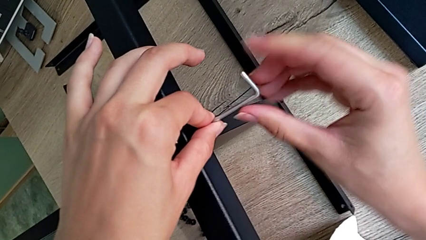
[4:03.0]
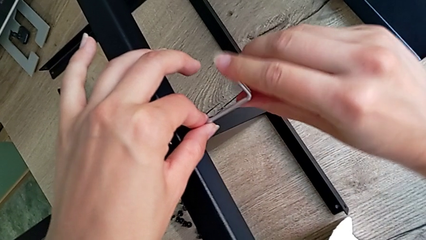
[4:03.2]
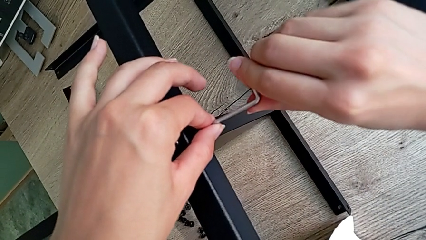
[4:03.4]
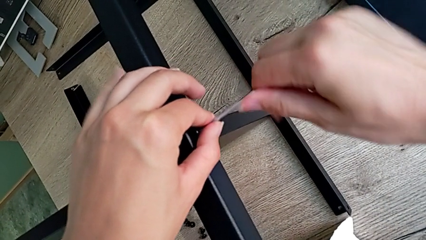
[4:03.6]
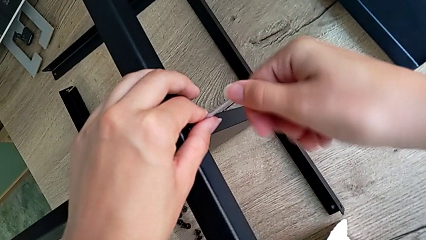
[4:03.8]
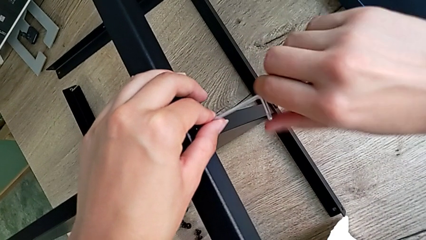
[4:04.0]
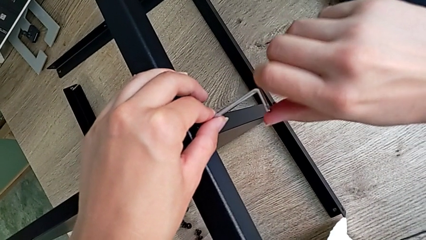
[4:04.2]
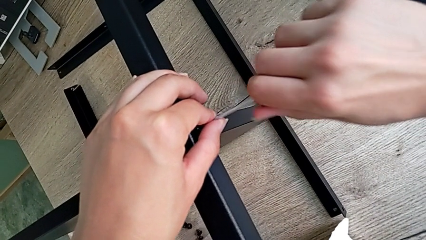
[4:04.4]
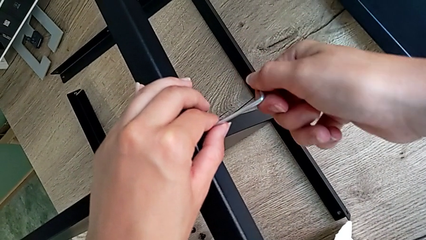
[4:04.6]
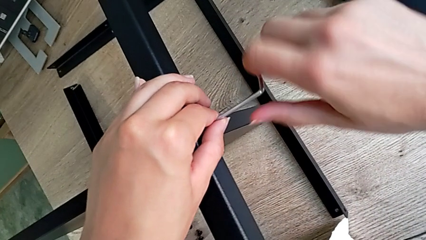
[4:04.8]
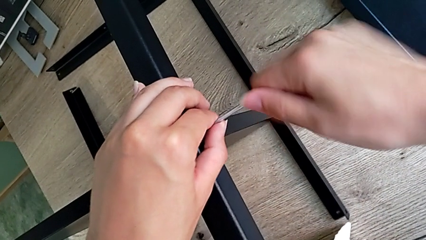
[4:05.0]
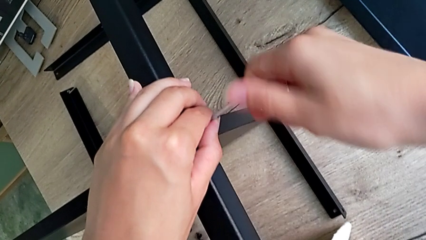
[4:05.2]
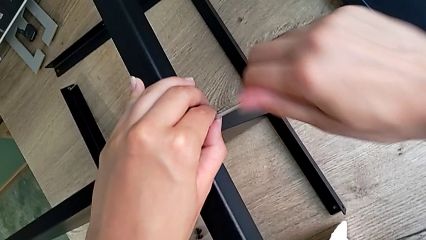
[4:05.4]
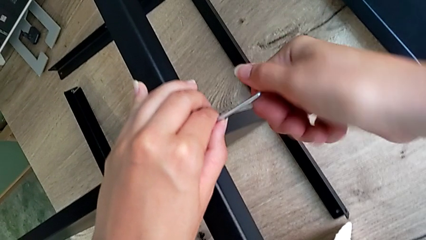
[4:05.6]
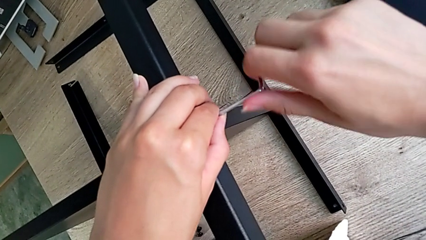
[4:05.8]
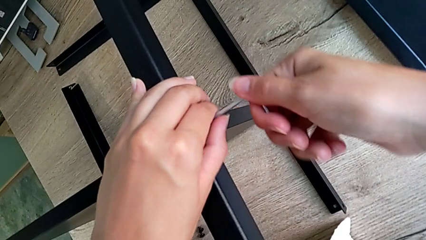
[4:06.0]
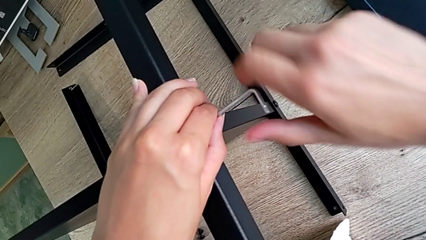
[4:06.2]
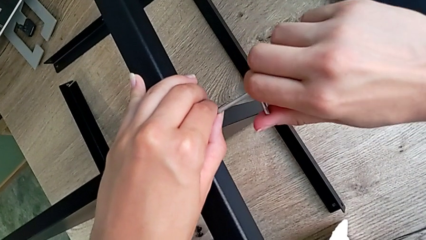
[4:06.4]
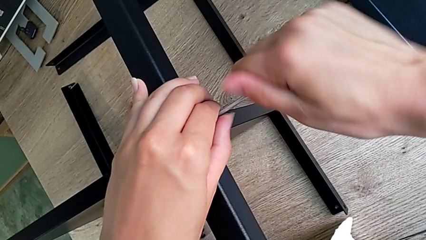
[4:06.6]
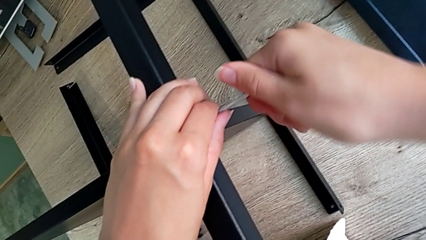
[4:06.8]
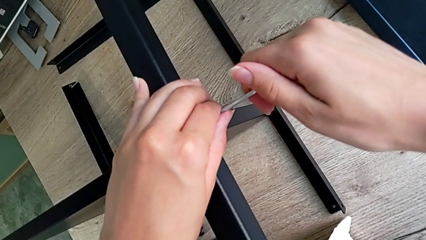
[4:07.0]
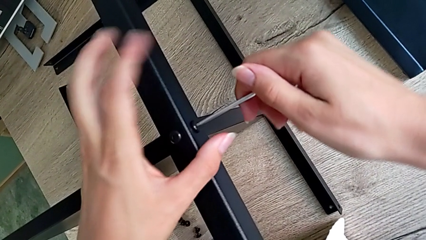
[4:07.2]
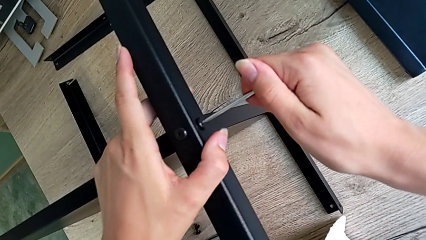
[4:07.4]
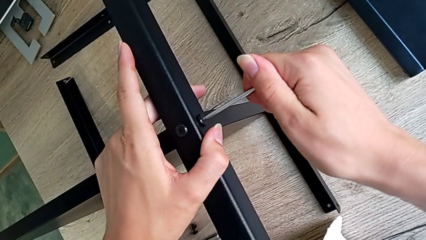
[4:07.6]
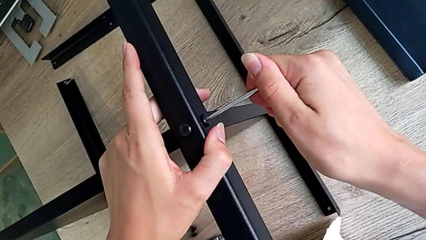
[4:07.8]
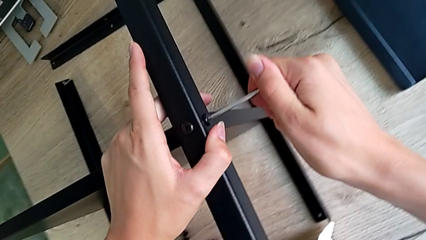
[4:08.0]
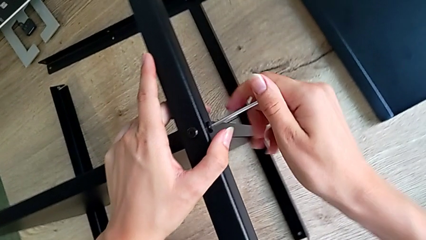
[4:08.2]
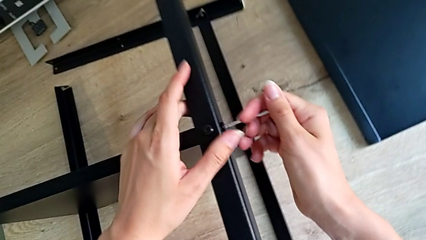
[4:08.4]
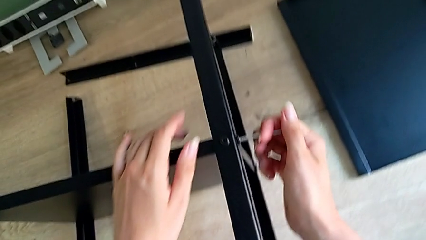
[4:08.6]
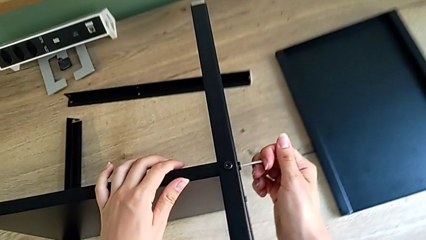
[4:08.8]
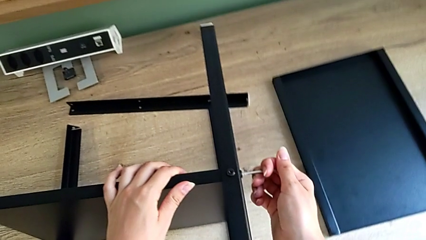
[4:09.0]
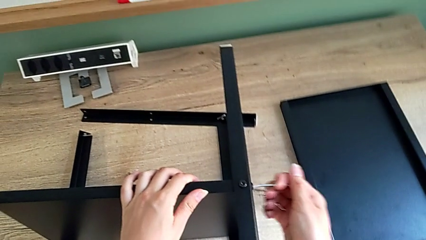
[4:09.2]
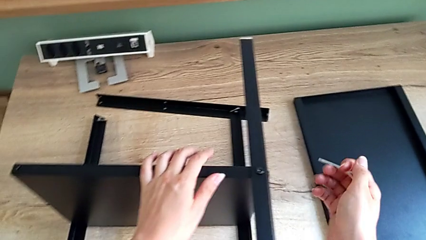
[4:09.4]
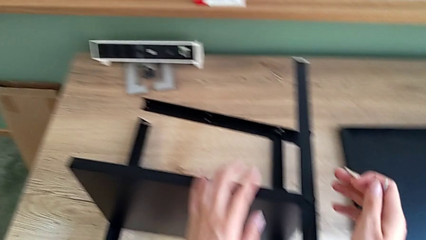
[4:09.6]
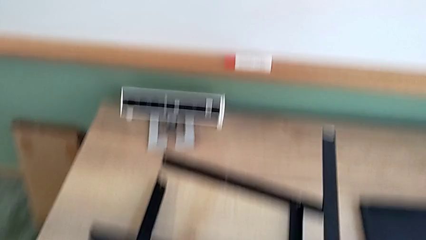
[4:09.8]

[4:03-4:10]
The camera wearer is assembling the third leg onto the shelf. They keep screwing the third leg.

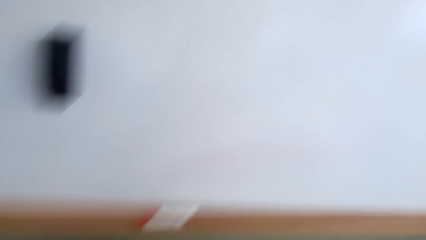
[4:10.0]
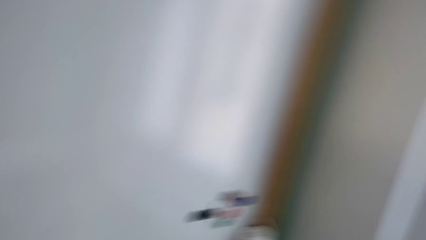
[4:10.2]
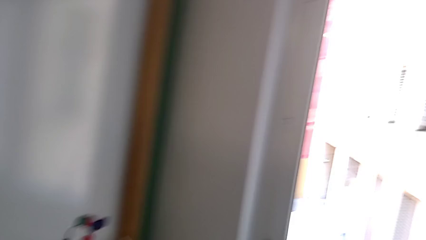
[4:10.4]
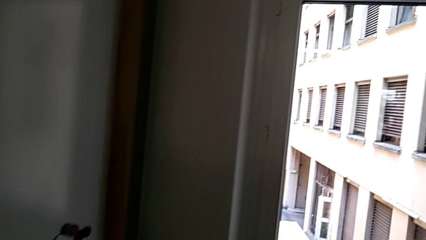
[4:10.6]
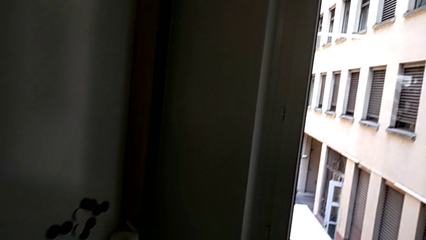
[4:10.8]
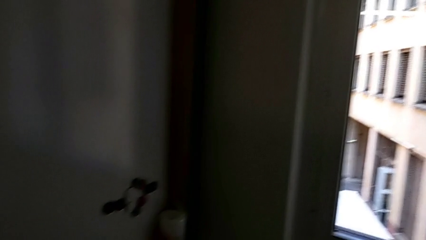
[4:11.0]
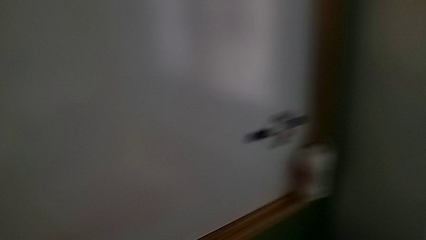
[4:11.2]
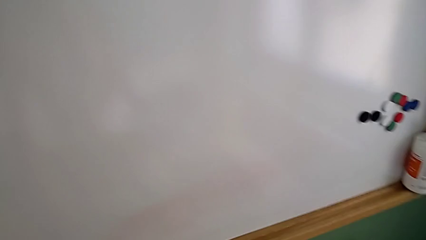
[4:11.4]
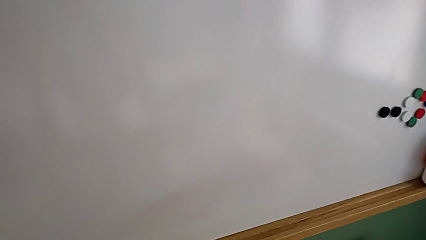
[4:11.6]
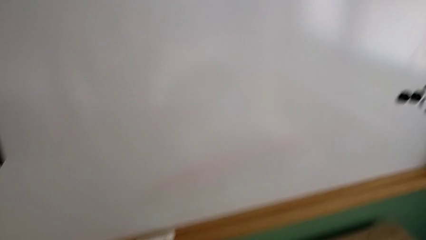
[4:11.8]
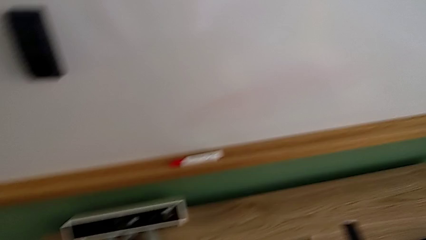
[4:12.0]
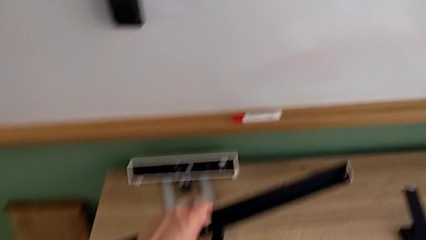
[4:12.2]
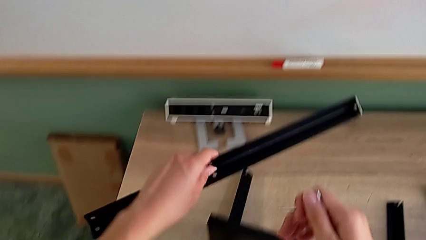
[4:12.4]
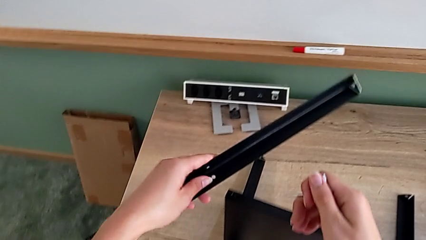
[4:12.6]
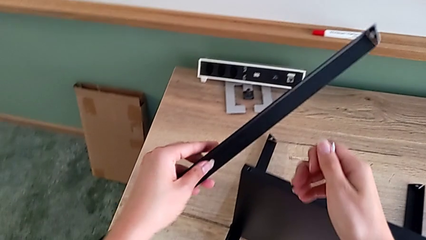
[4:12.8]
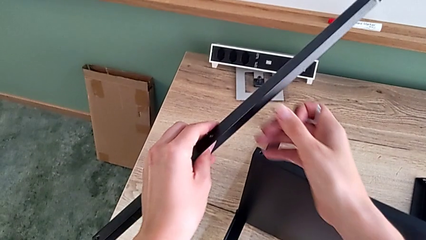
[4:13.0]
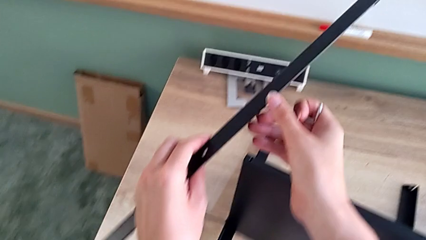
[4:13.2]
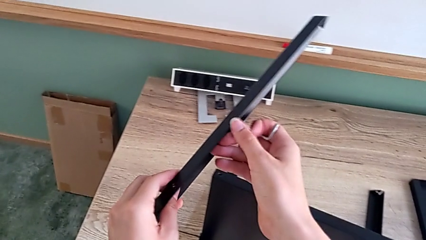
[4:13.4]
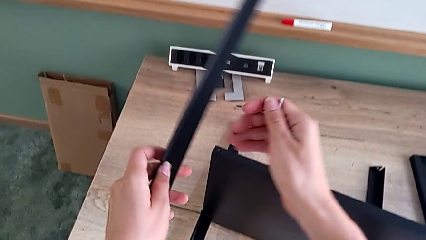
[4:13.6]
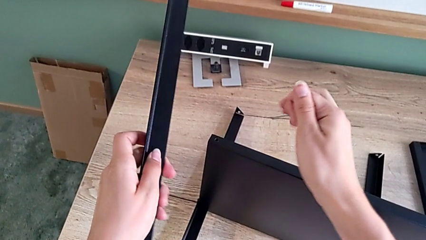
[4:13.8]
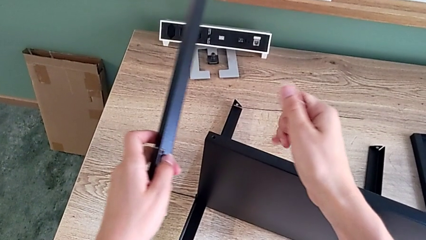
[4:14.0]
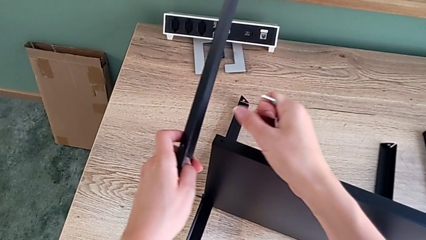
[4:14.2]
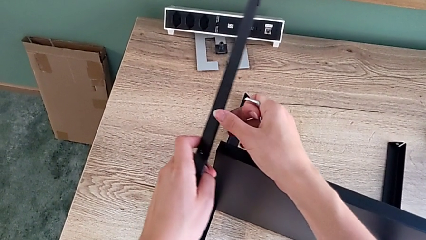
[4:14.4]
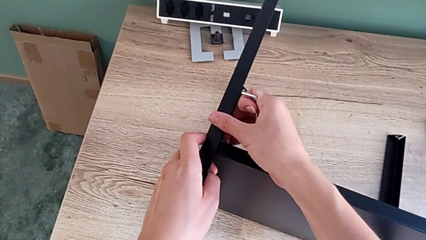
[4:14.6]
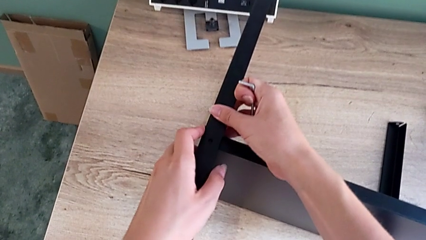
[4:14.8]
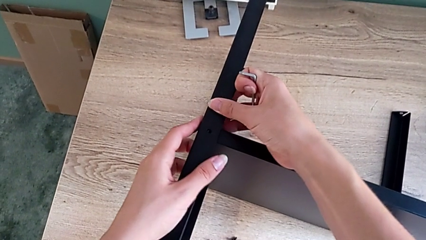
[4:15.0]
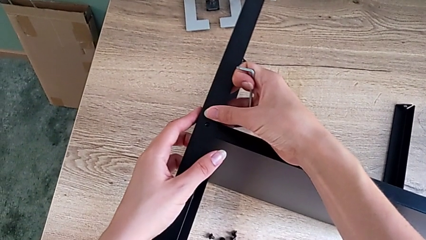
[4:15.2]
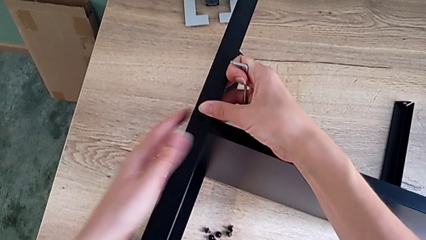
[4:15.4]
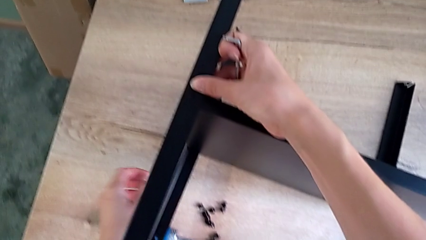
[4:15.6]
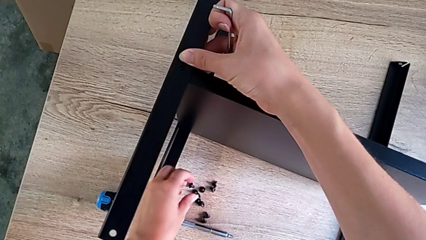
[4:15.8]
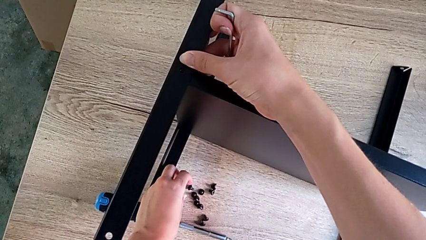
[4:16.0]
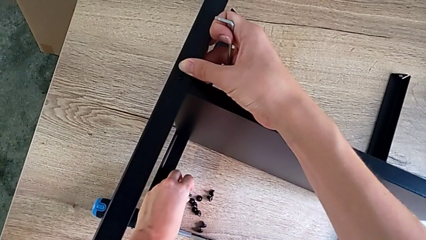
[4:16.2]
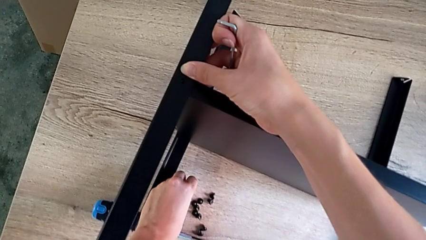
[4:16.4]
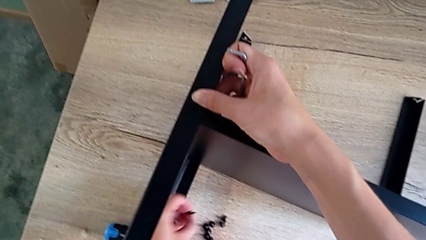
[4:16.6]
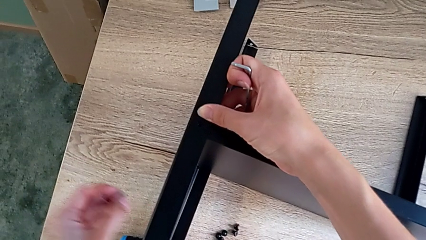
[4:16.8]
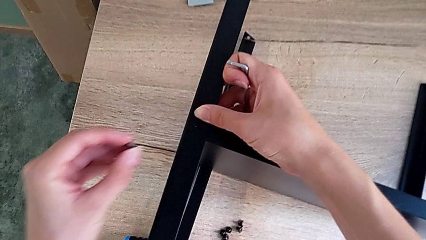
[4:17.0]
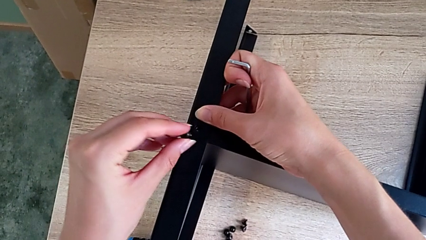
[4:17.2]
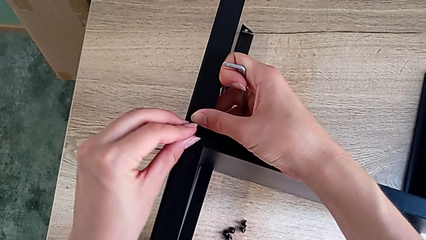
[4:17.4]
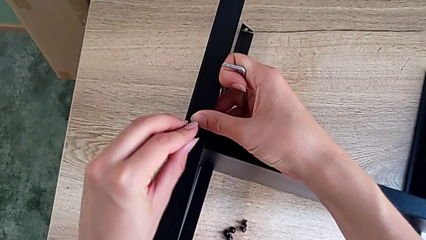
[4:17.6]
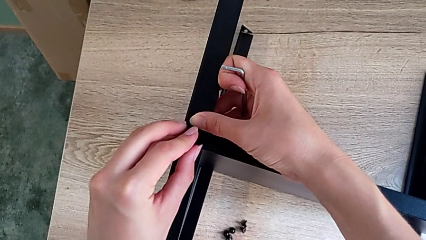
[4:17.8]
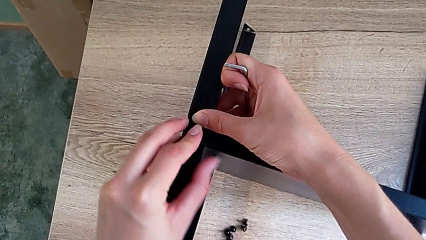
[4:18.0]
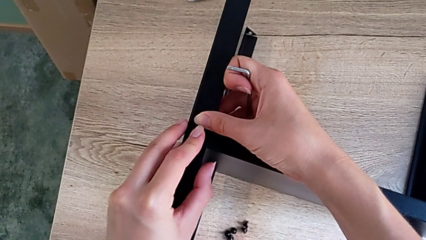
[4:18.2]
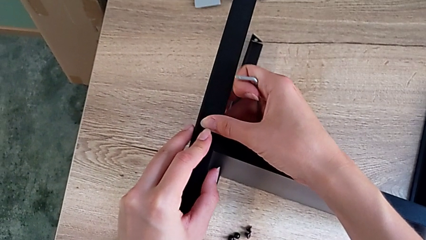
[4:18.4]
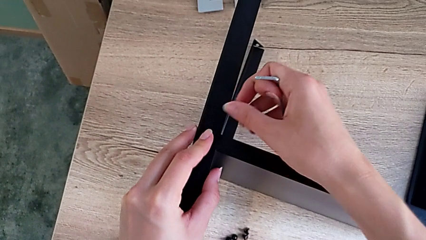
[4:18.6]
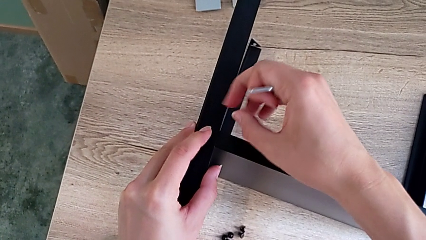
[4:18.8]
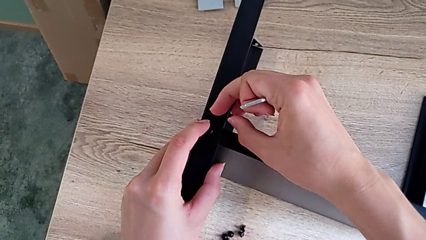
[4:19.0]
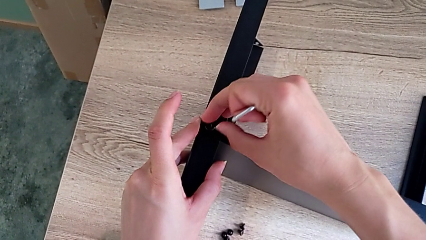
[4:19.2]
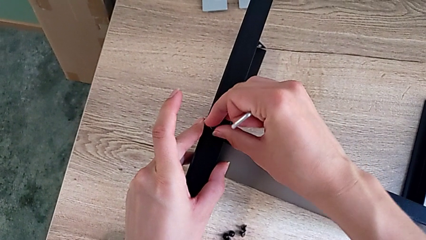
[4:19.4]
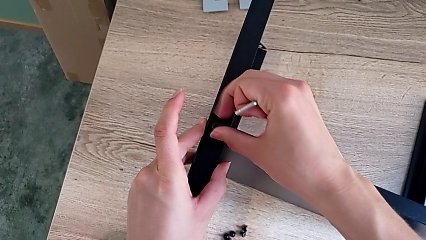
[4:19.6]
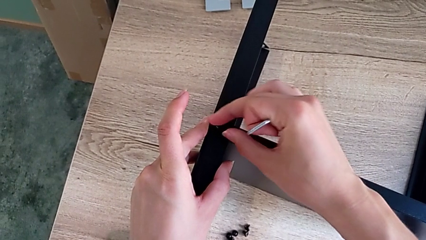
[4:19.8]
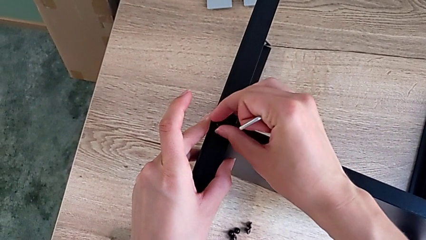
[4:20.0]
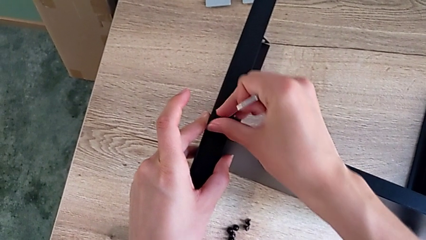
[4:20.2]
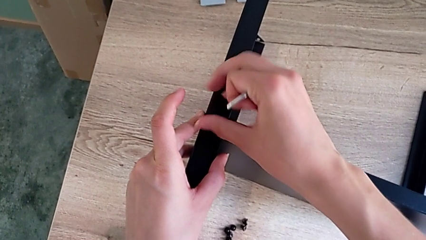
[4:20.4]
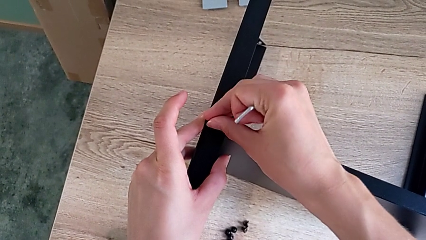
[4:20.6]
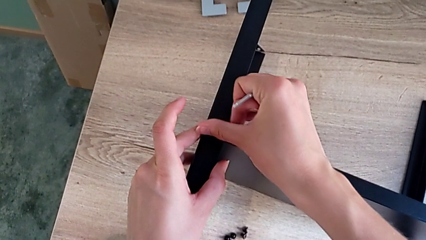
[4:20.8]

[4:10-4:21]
The camera wearer is assembling the fourth leg onto the shelf. They grab the fourth leg, align the black leg, grab the little hex socket head and begin to assemble the small hex socket head.
